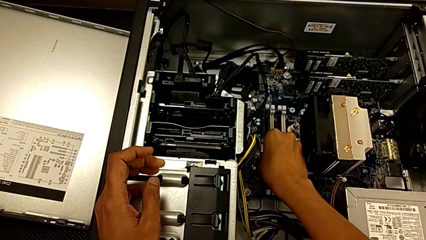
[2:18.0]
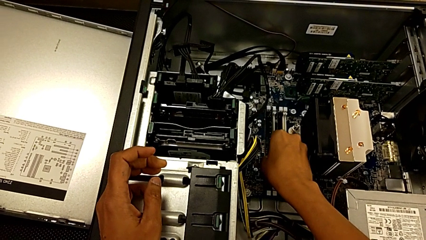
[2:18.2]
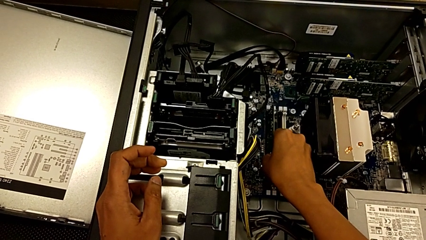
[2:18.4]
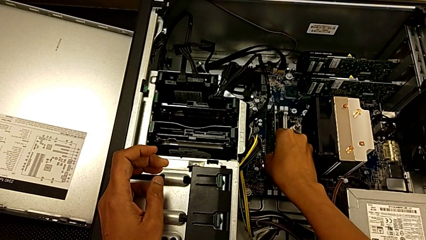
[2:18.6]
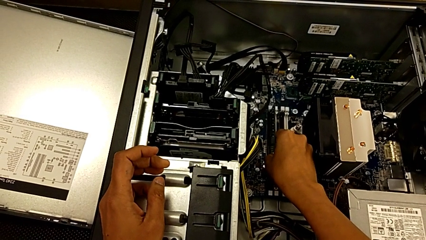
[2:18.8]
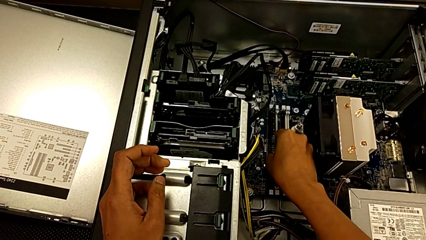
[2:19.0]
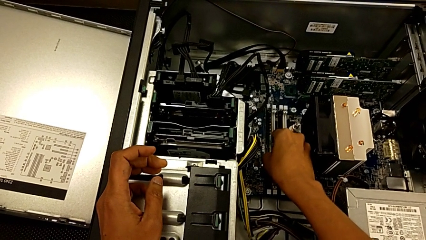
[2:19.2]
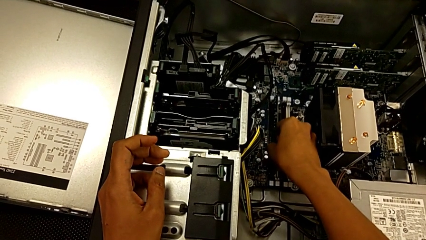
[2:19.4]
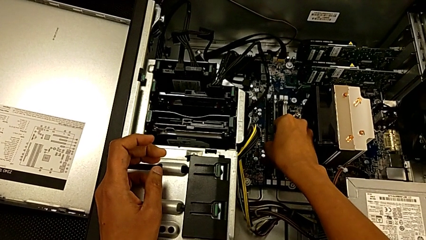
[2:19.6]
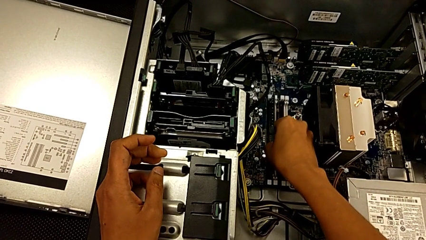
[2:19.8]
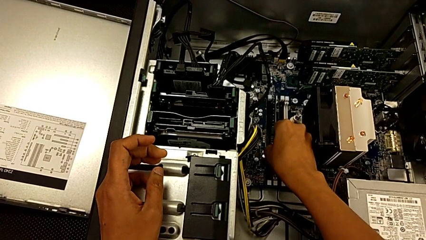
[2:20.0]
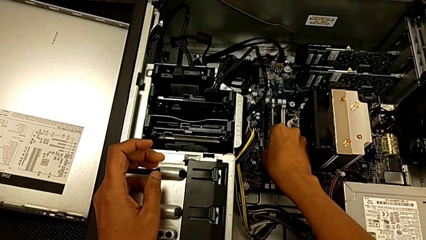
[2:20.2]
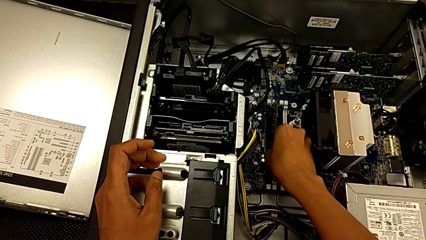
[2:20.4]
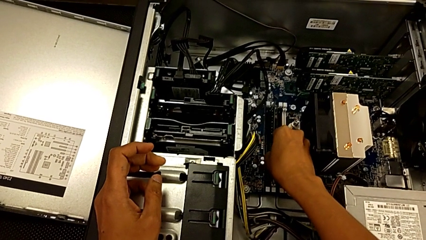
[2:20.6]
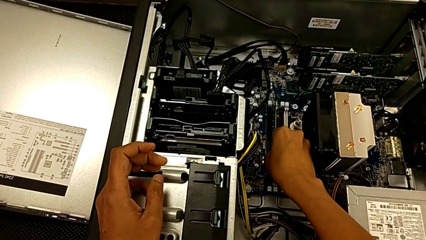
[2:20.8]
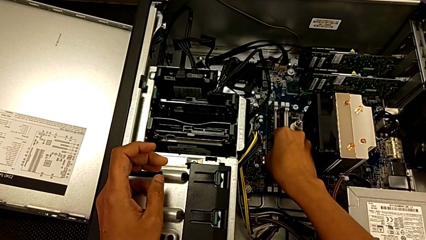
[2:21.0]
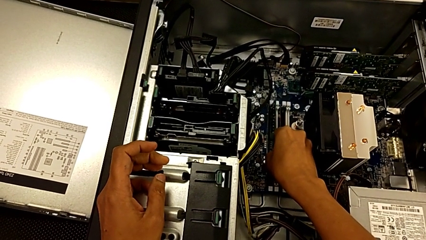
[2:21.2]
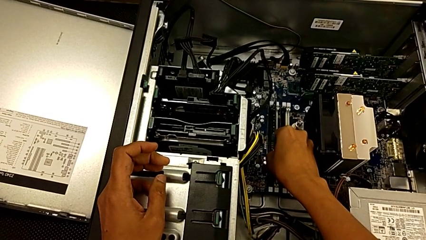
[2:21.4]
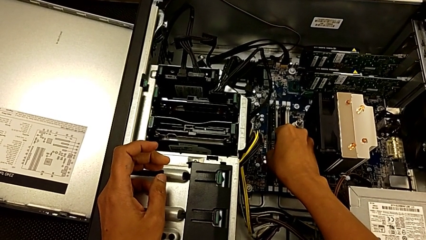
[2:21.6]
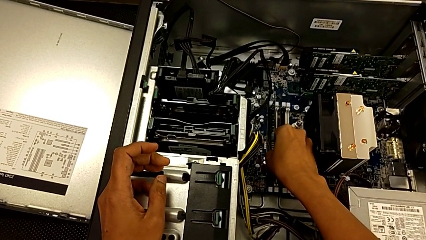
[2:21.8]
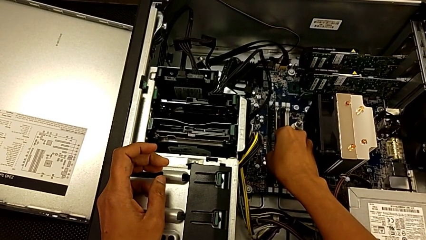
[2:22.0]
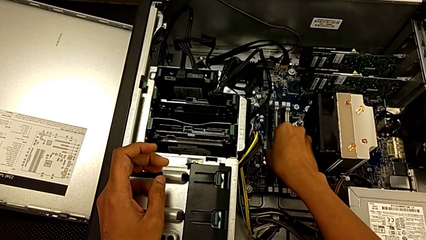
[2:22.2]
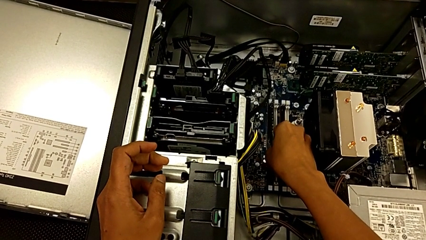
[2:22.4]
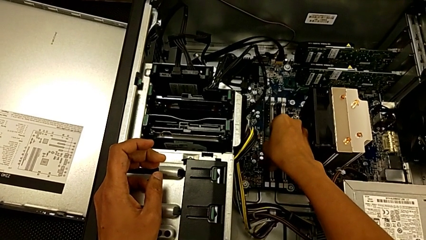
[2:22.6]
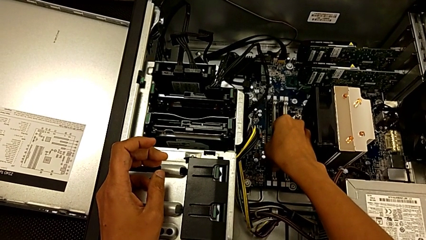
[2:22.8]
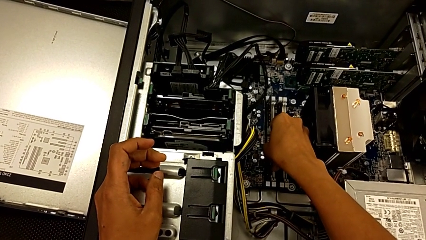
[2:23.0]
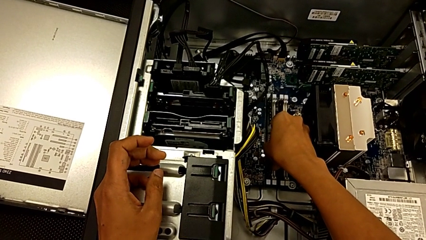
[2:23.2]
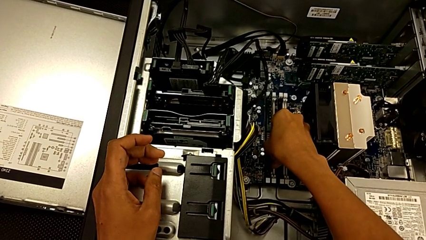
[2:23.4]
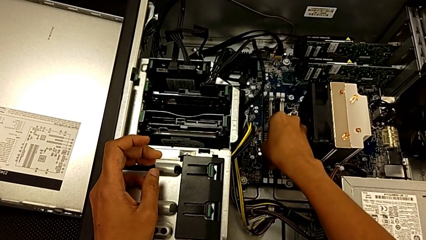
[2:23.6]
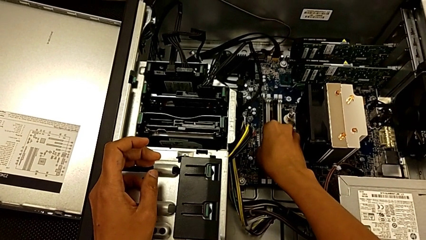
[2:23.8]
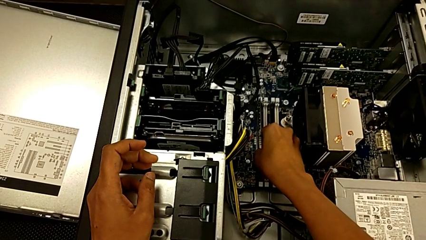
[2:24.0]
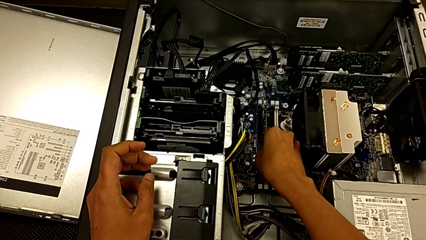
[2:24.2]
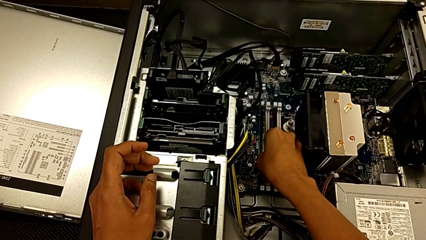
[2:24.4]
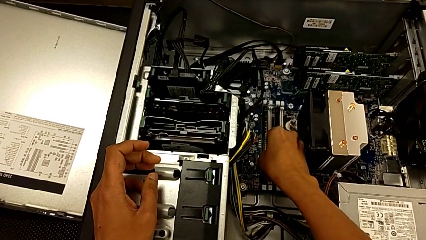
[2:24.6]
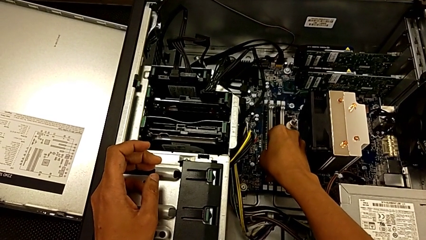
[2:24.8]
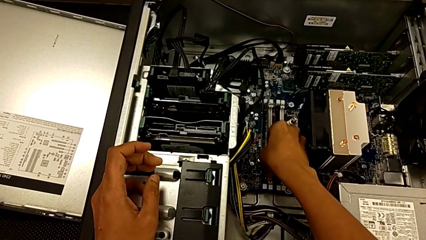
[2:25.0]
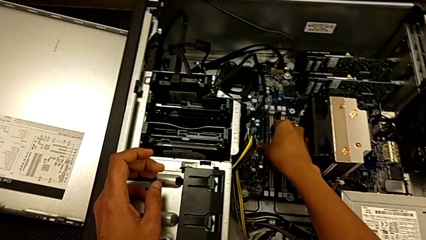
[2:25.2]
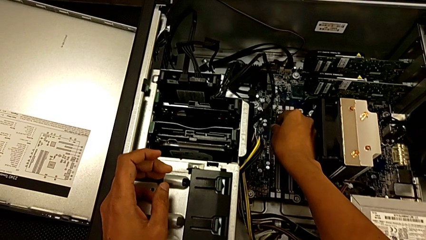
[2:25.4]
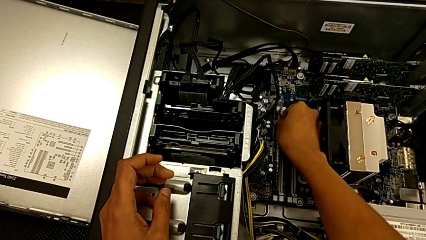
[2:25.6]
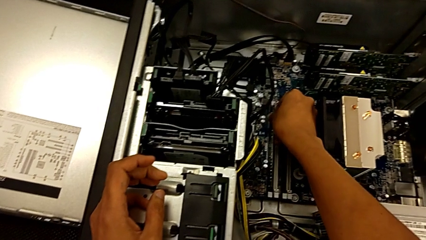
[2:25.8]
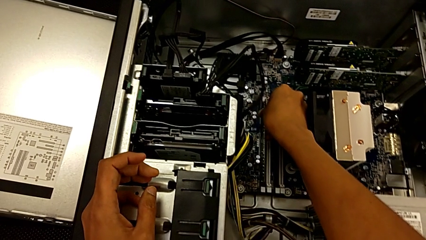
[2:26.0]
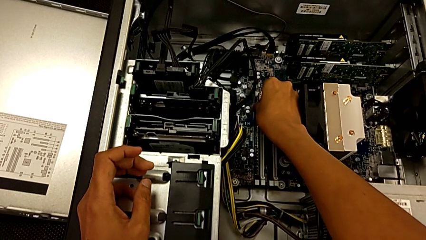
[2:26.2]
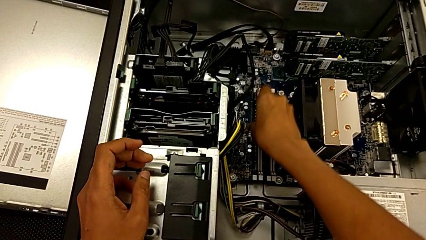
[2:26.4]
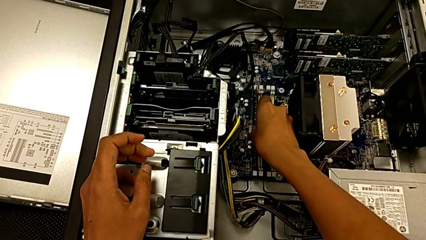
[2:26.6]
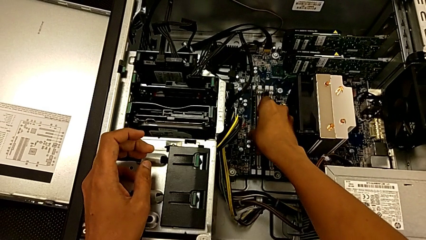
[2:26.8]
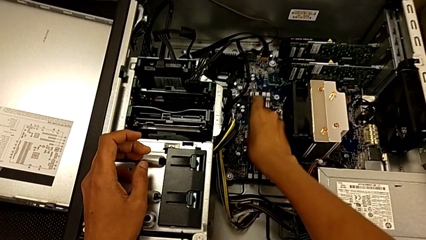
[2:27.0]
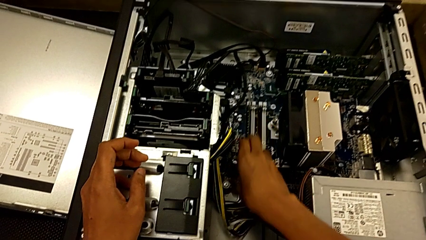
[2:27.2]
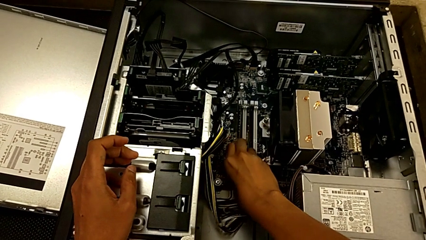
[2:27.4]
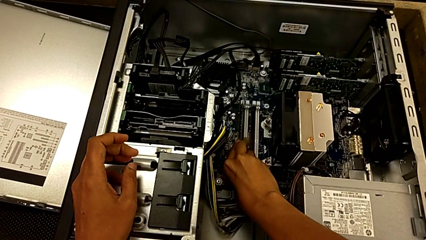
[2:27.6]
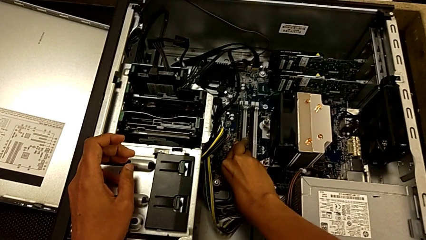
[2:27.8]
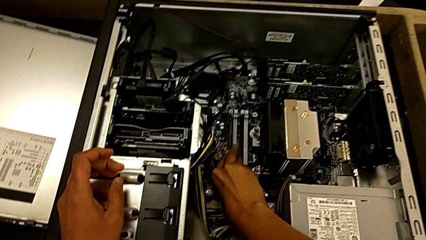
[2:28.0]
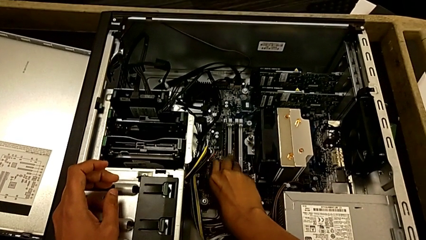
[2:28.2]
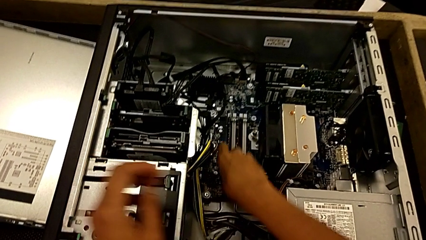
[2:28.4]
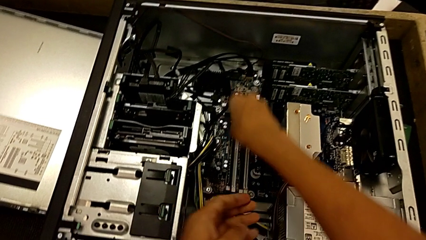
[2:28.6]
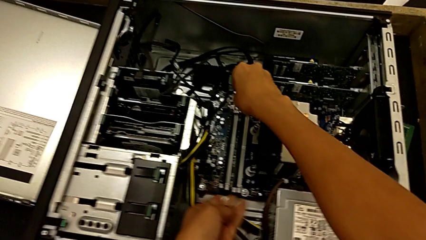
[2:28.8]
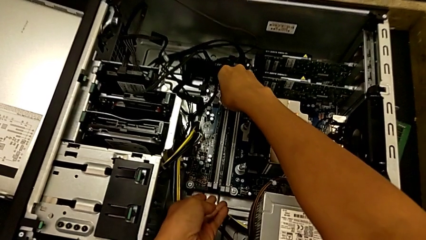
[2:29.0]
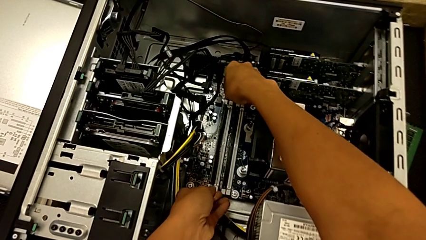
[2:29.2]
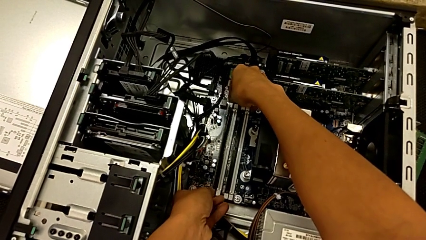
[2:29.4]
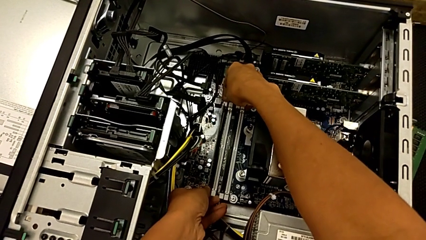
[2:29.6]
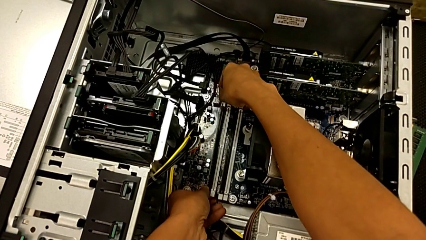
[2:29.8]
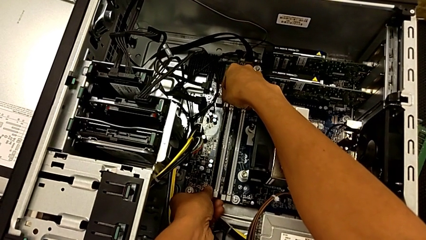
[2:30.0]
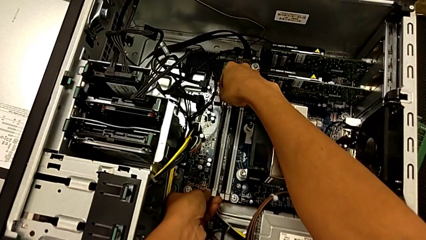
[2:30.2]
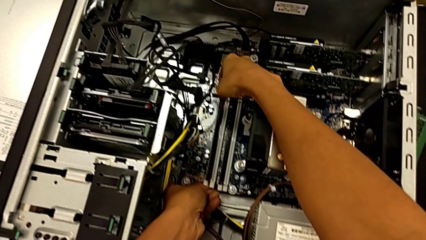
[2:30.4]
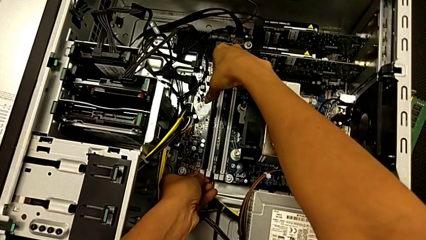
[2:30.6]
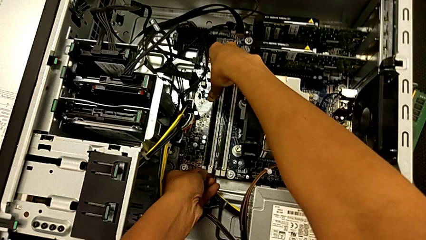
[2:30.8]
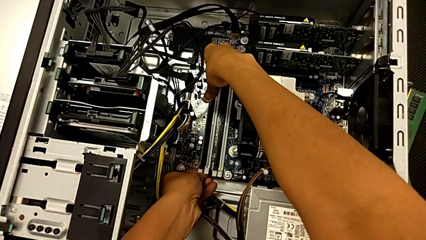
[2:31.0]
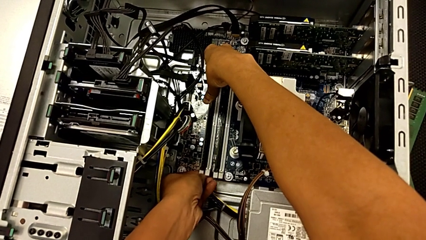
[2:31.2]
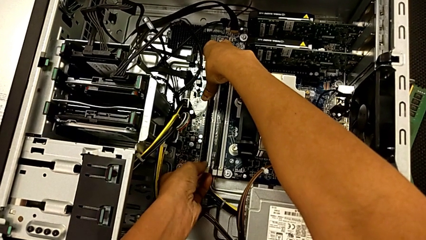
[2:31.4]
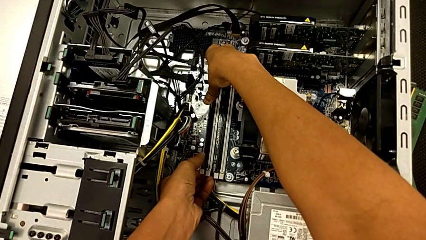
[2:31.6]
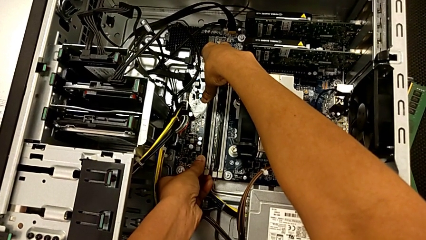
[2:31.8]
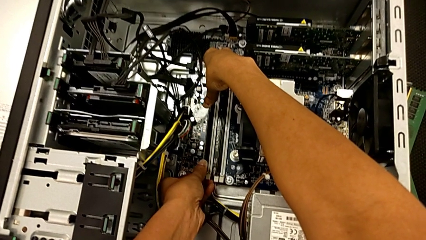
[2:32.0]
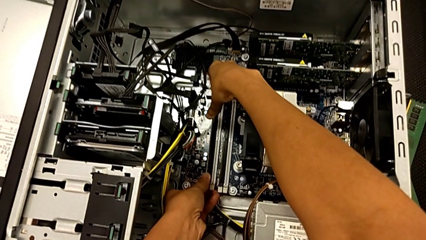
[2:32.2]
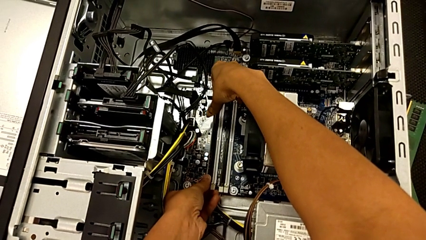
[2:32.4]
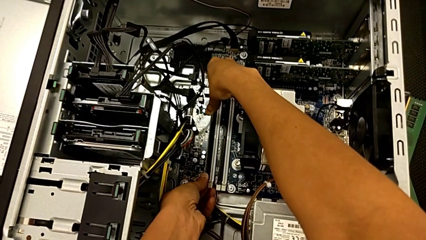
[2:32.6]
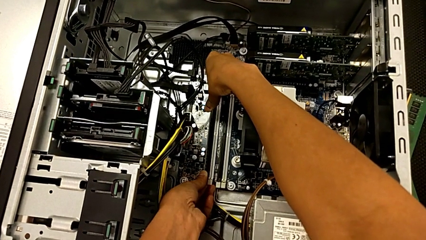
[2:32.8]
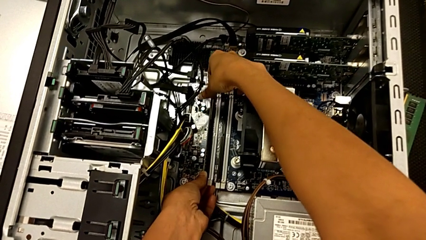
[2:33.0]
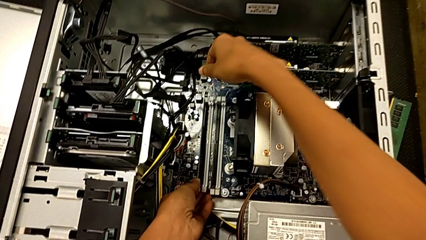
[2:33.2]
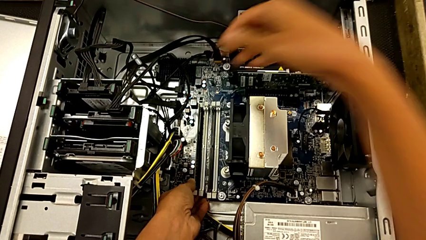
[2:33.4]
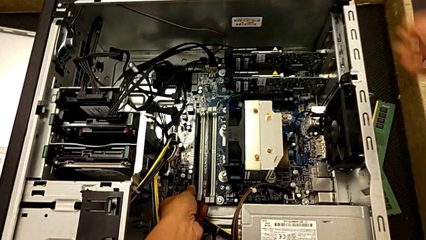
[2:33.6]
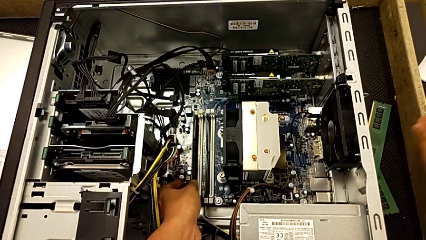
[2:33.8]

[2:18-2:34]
The camera wearer is installing the first RAM into the computer tower. They align the first RAM, lock the RAM tab and press the first RAM.
